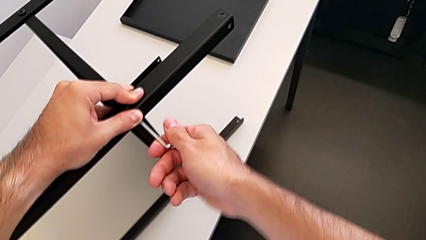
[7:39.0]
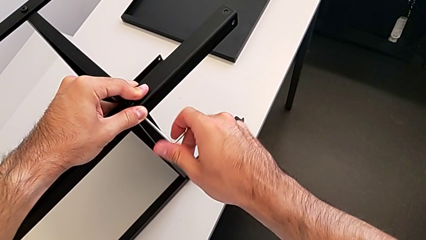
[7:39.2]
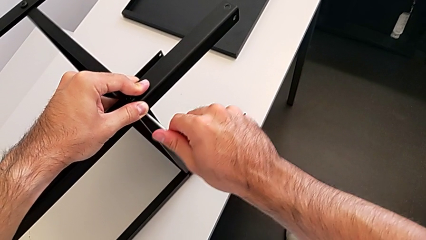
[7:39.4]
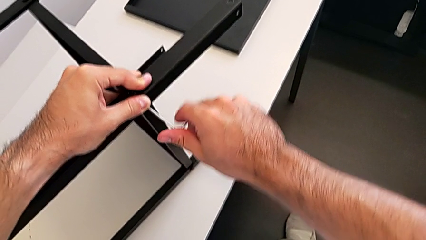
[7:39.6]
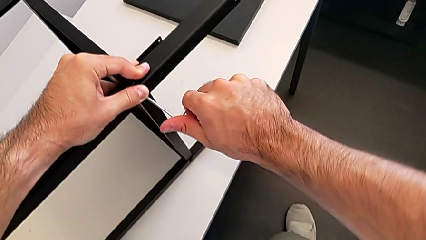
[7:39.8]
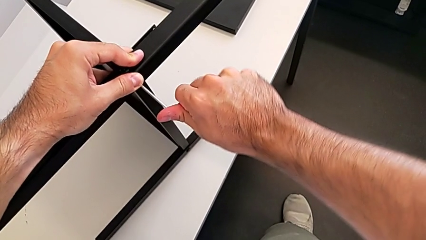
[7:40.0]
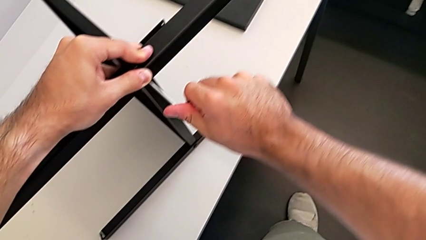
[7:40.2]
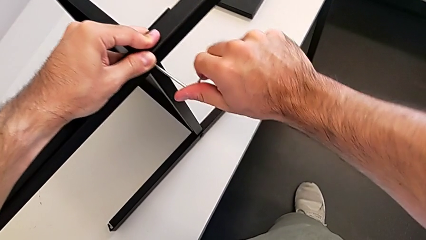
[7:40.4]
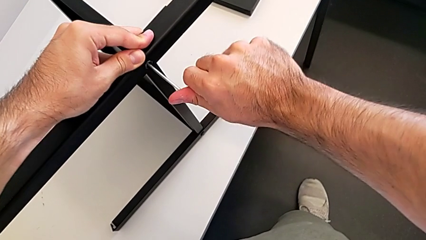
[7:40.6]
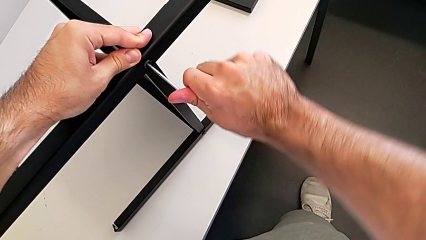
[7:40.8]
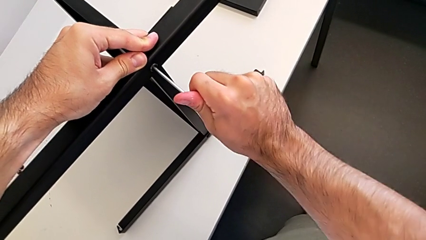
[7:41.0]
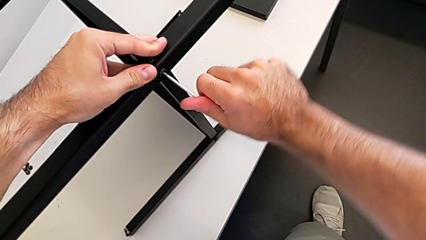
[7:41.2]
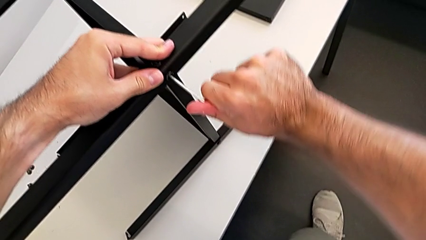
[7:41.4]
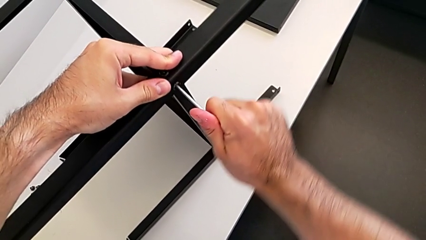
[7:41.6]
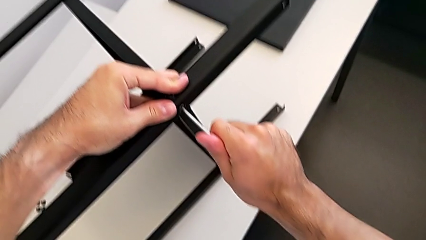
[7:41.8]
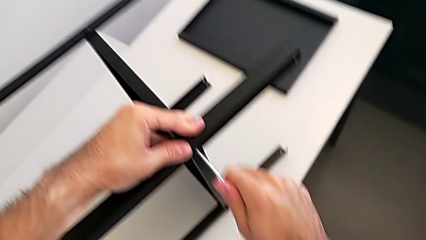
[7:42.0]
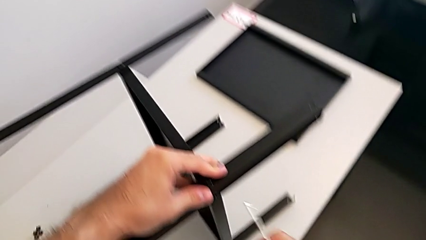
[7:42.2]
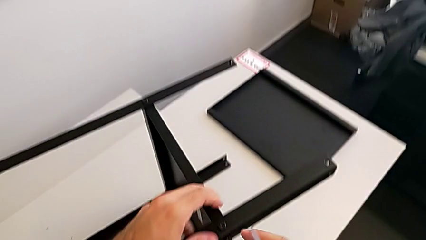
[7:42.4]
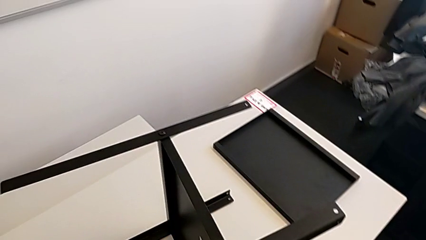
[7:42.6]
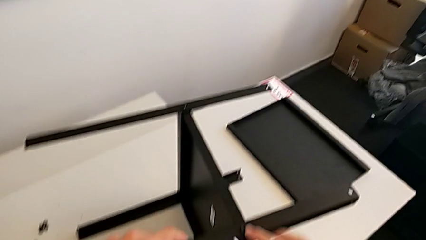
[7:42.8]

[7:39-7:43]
The camera wearer is screwing the fourth leg to the middle shelf of the table. They screw the hex socket head and withdraw the Allen wrench.

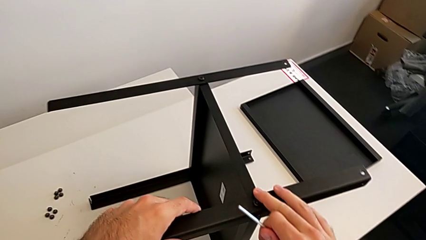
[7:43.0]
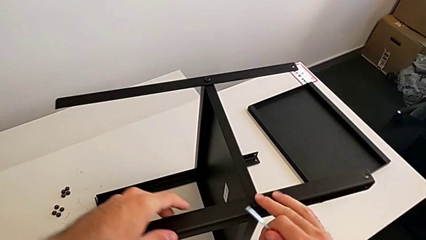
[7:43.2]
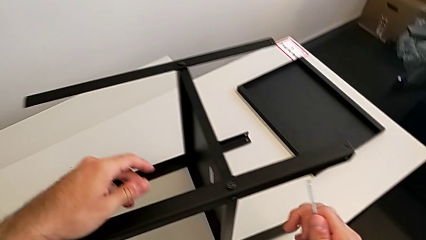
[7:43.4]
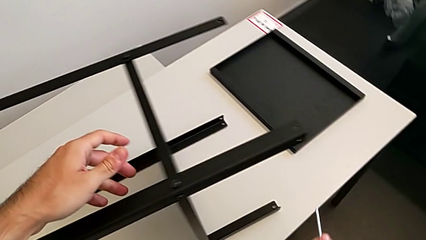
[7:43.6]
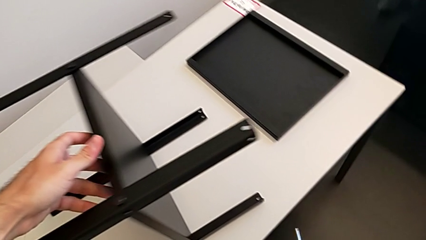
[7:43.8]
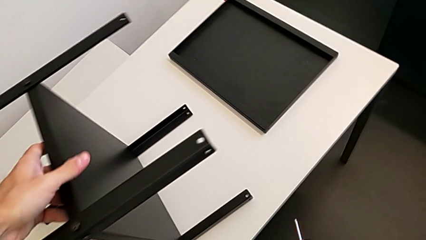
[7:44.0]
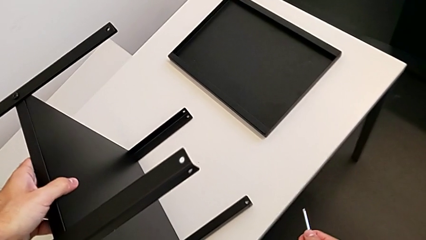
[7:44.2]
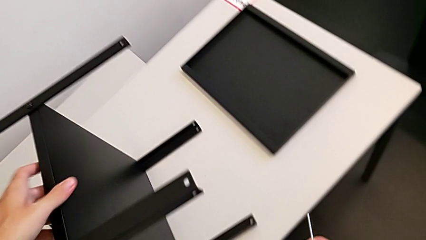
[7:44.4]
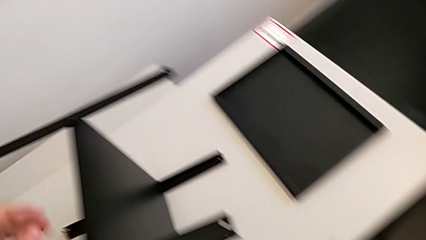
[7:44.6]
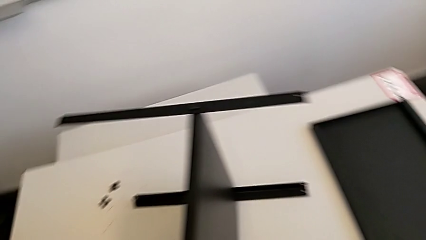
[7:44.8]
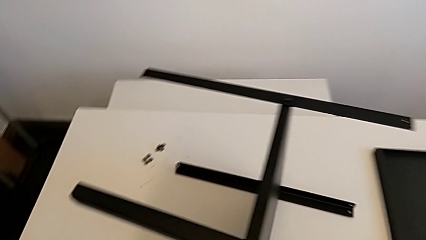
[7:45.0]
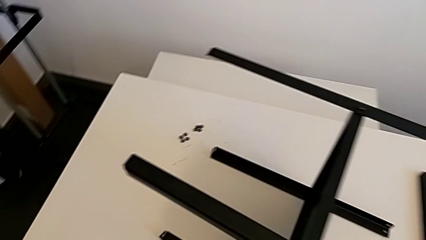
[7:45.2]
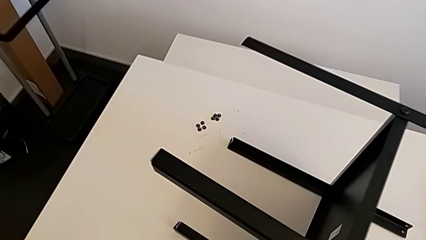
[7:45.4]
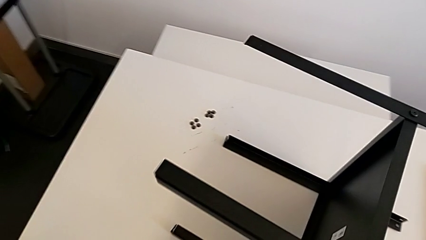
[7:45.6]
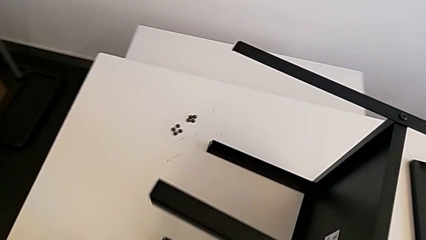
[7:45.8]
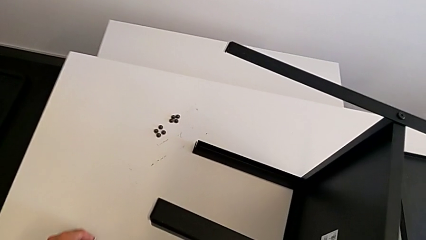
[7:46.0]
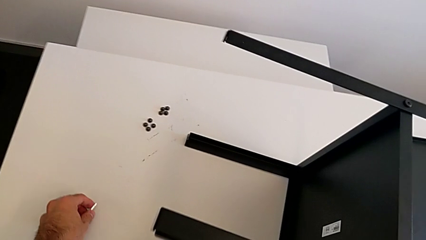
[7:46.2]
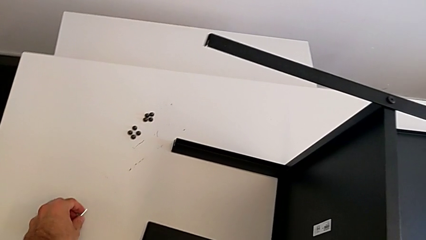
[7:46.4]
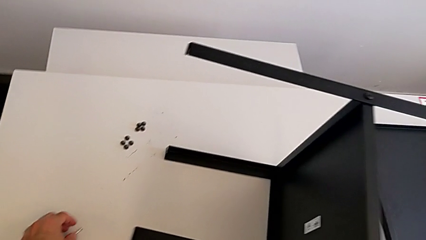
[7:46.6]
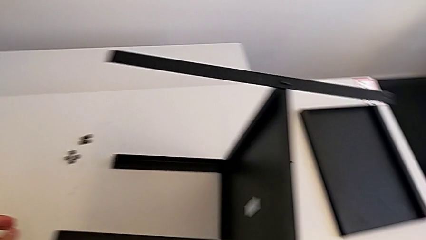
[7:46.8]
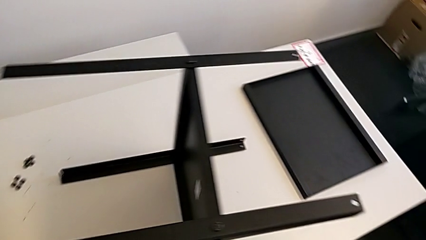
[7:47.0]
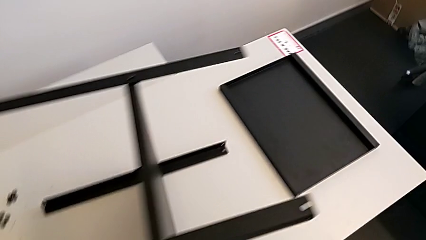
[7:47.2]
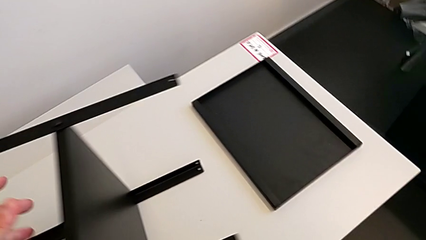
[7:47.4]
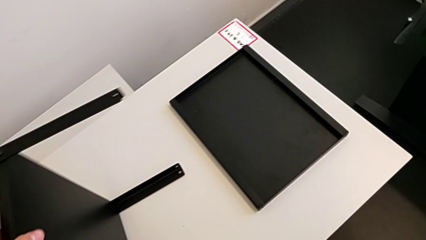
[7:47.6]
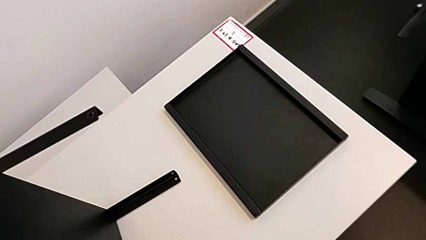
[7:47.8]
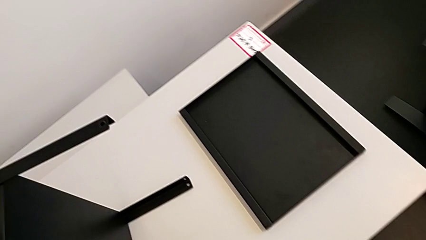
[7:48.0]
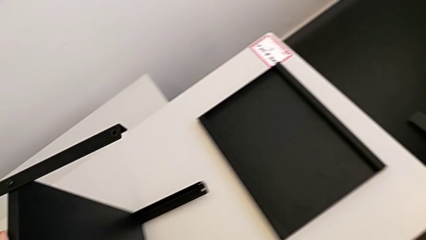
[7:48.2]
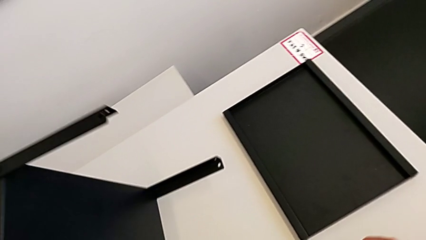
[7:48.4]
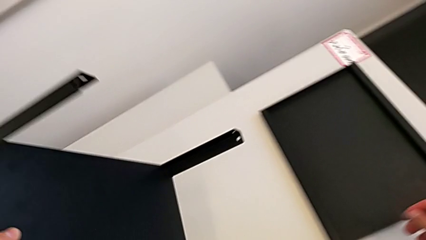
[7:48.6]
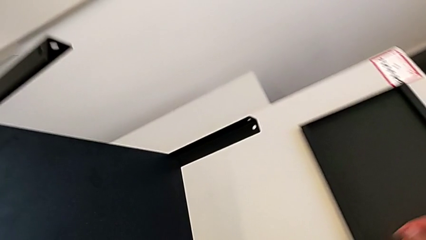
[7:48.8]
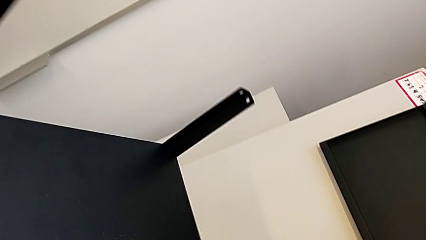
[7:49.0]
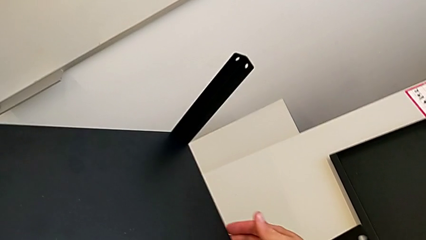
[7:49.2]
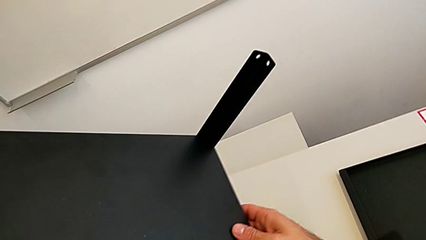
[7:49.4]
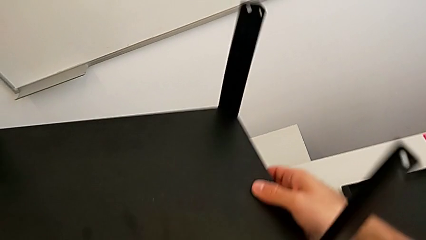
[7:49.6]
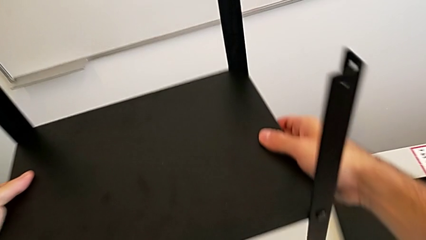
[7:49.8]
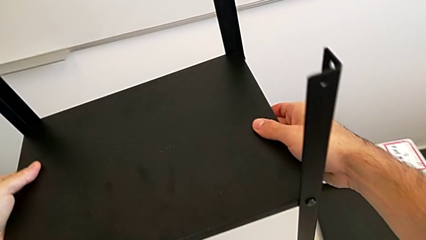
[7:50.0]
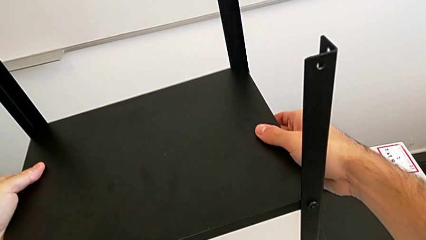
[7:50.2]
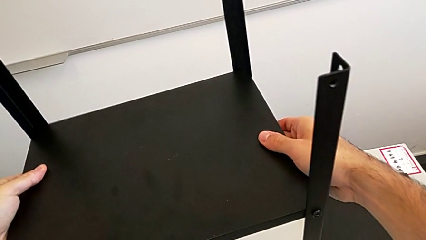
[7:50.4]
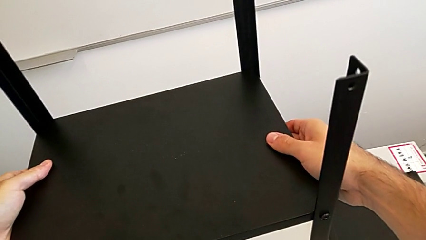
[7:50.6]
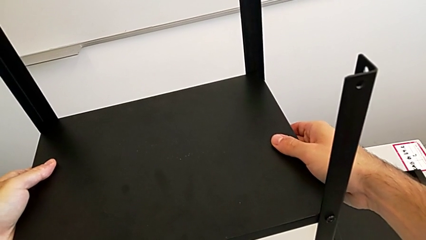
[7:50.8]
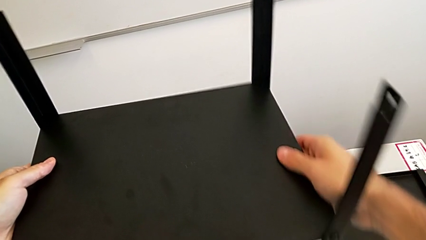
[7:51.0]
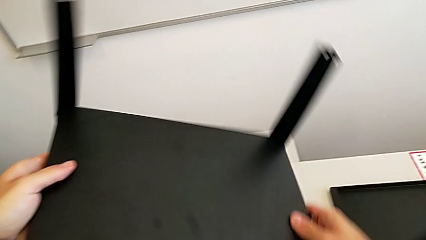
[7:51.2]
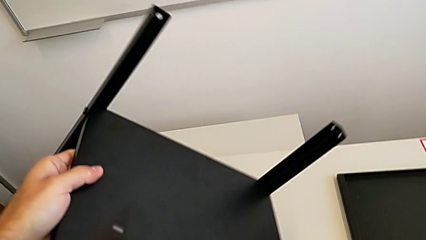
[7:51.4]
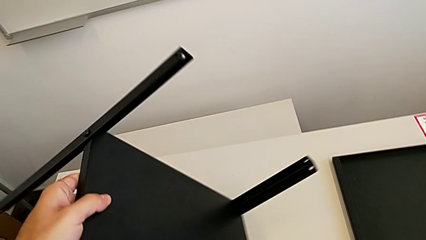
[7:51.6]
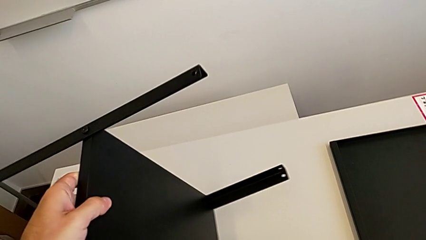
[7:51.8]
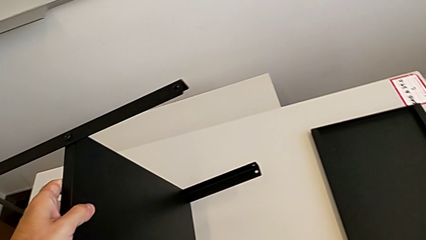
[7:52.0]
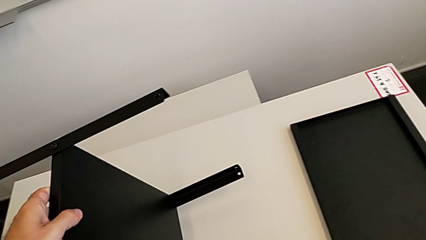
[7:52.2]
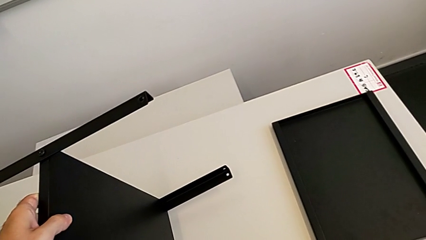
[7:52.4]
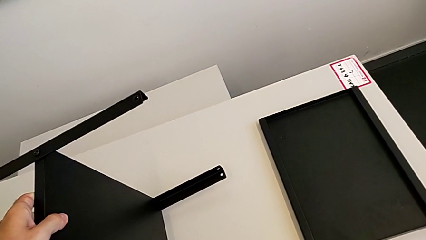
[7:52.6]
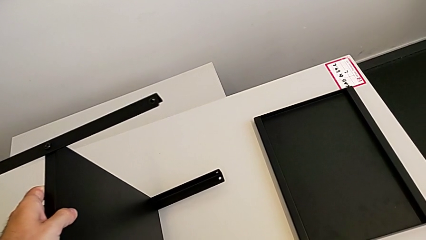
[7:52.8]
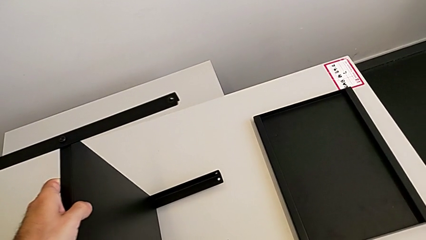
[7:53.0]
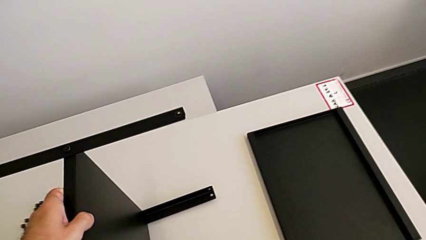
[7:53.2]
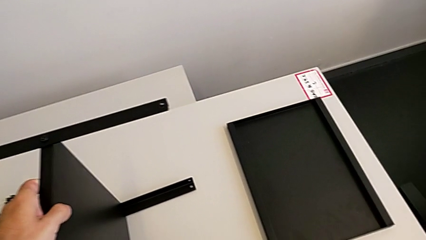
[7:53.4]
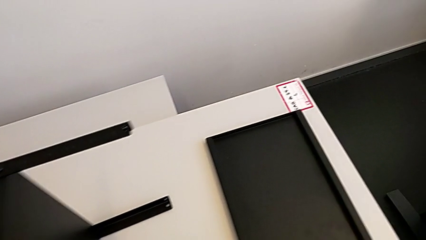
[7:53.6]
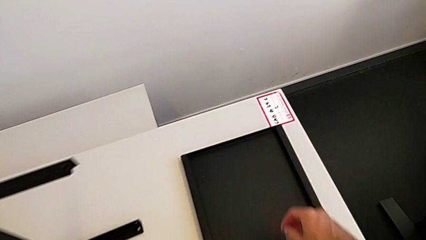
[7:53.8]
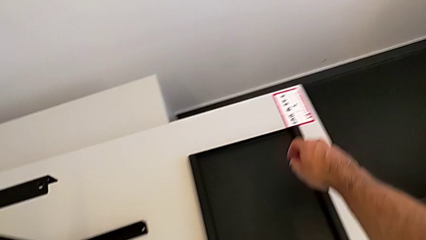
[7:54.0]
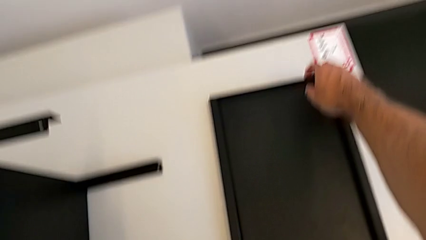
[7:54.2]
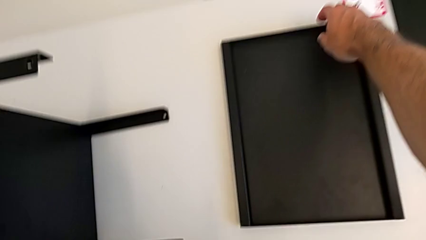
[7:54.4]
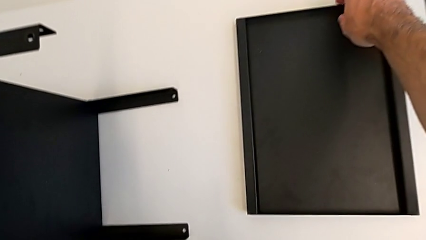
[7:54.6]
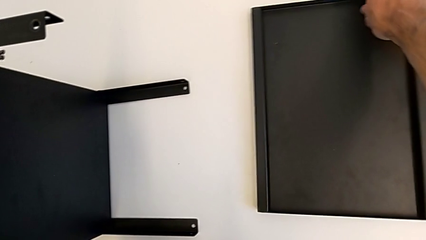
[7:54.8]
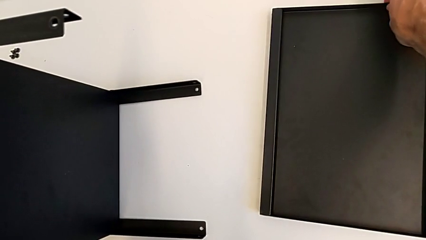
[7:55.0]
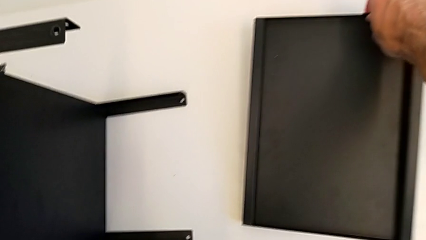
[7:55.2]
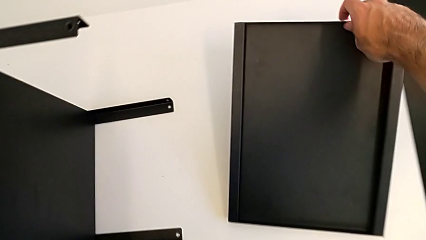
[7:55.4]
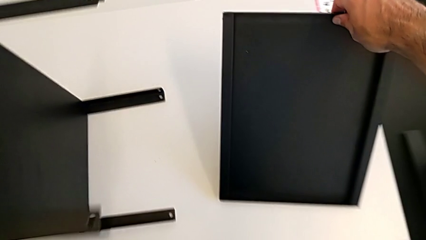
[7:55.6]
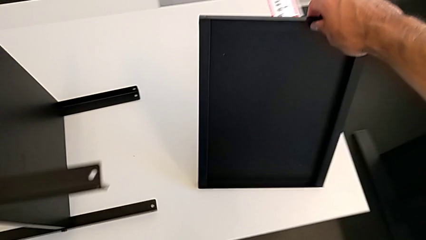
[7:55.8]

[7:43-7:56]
The camera wearer is screwing the first leg to the top shelf of the table. They place the Allen wrench, wrongly rotate the nightstand and grab the top tray.
